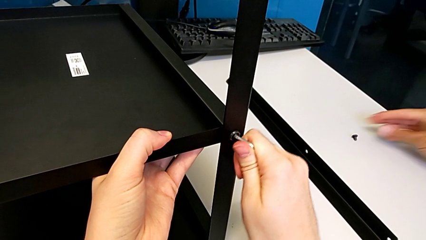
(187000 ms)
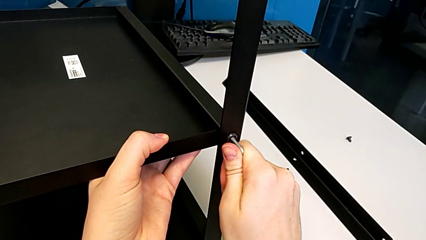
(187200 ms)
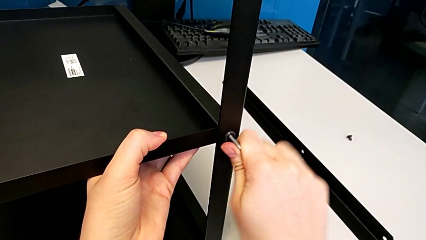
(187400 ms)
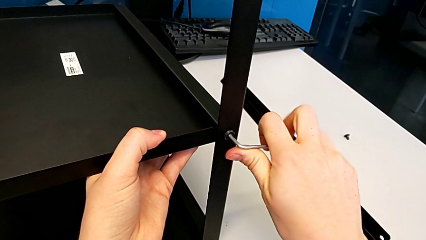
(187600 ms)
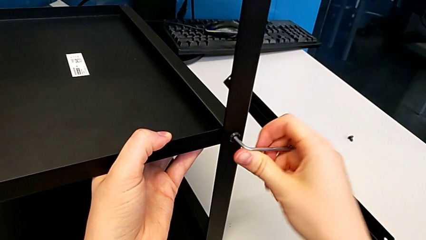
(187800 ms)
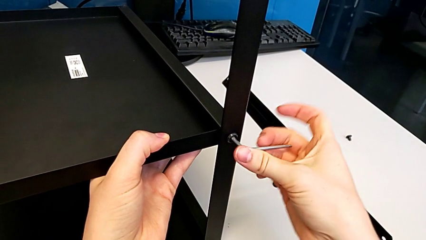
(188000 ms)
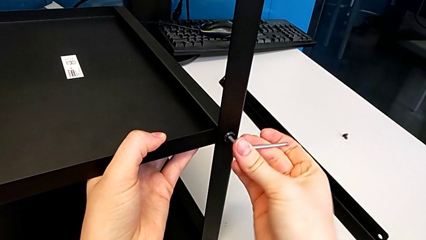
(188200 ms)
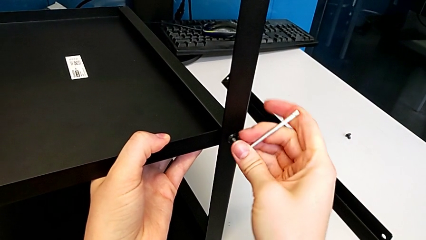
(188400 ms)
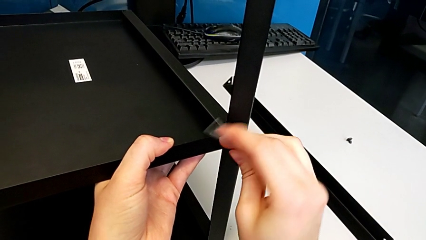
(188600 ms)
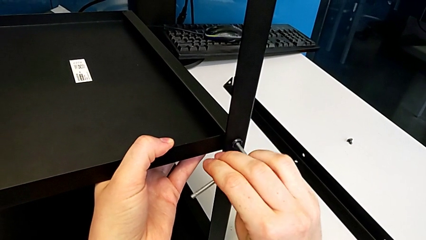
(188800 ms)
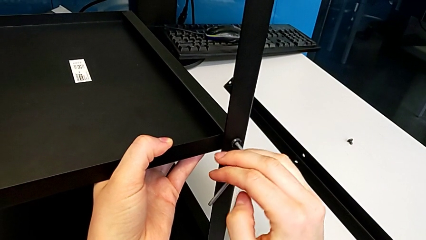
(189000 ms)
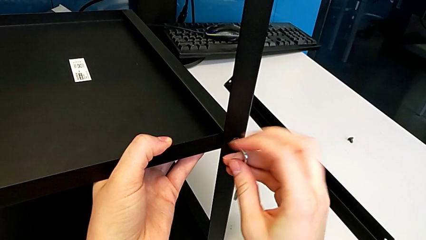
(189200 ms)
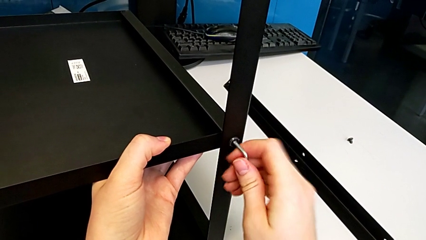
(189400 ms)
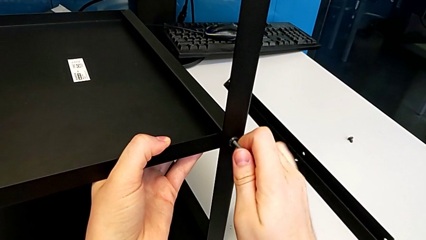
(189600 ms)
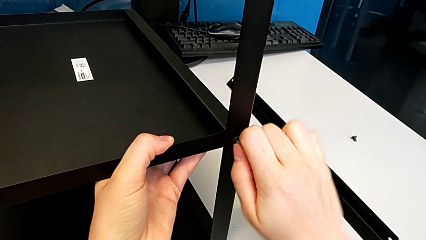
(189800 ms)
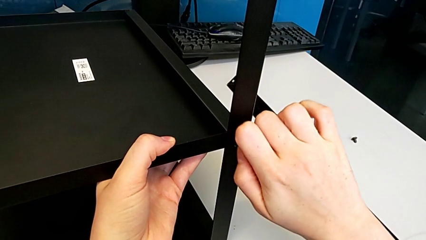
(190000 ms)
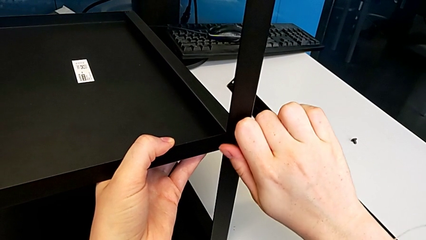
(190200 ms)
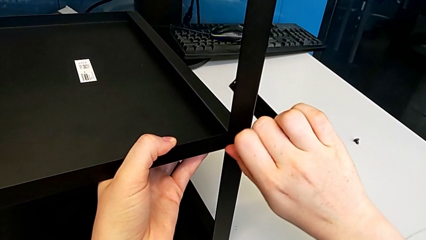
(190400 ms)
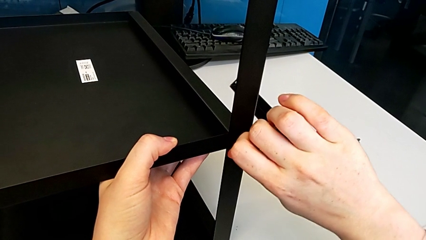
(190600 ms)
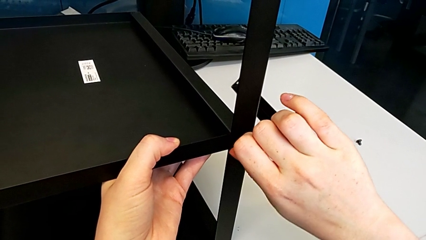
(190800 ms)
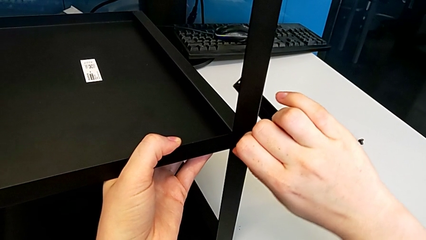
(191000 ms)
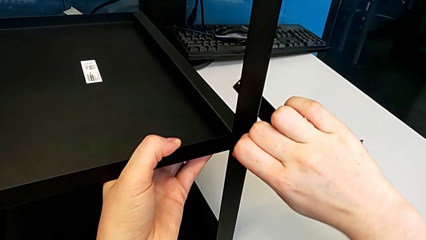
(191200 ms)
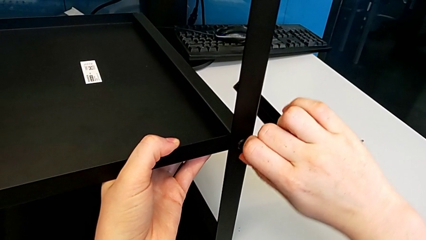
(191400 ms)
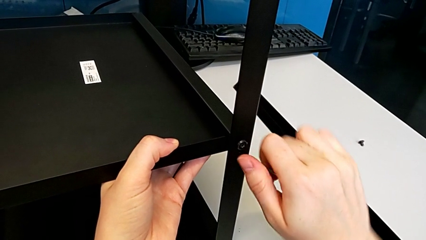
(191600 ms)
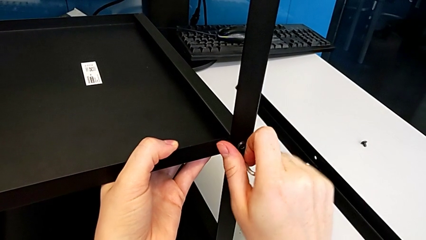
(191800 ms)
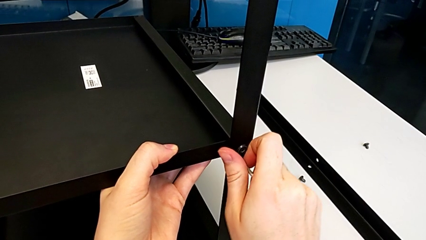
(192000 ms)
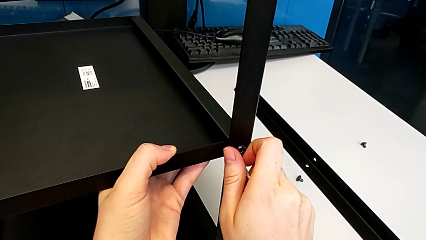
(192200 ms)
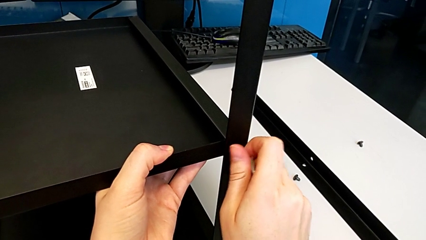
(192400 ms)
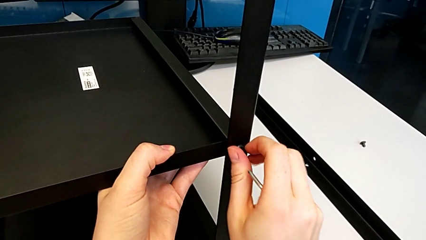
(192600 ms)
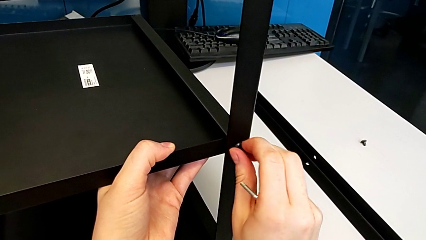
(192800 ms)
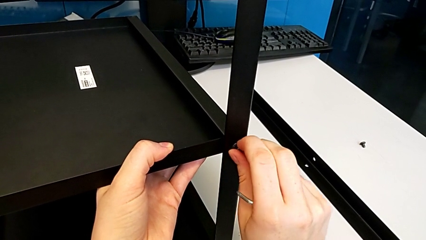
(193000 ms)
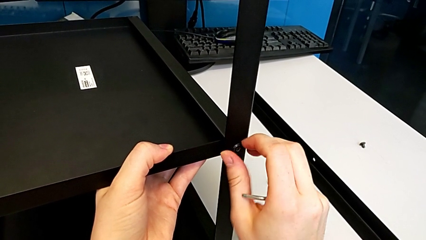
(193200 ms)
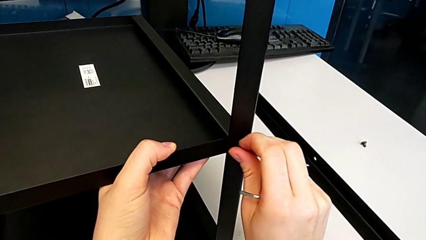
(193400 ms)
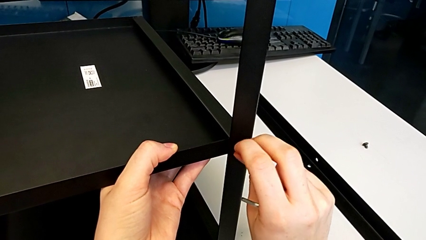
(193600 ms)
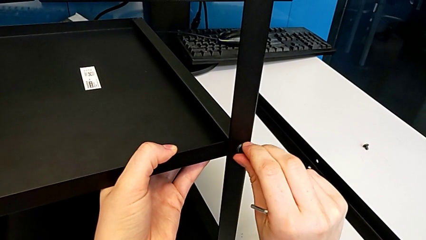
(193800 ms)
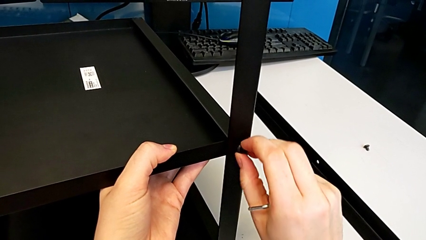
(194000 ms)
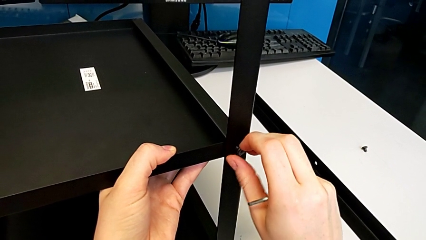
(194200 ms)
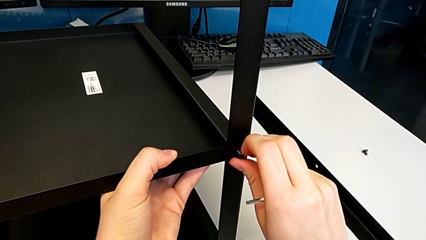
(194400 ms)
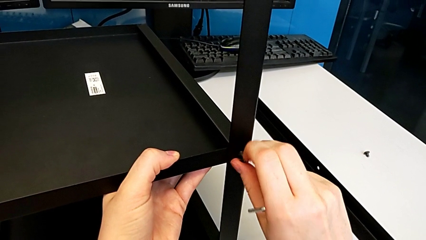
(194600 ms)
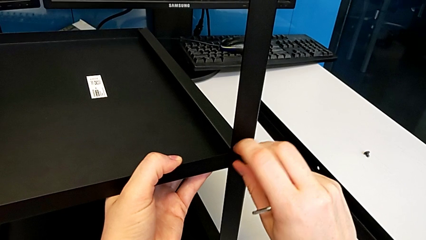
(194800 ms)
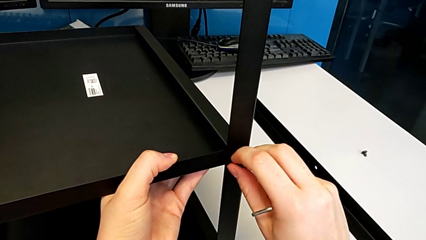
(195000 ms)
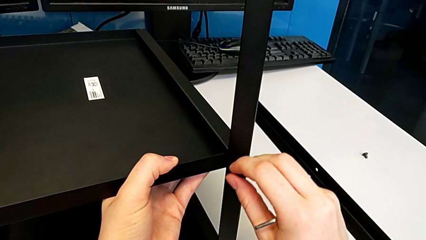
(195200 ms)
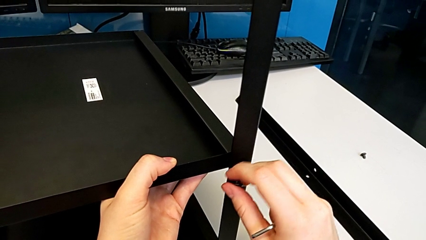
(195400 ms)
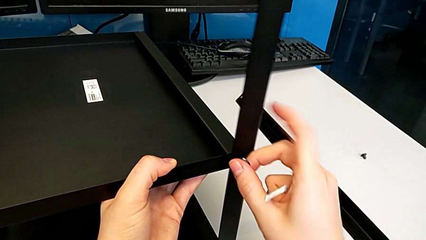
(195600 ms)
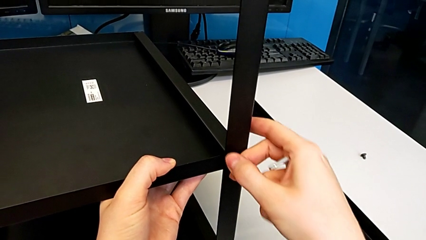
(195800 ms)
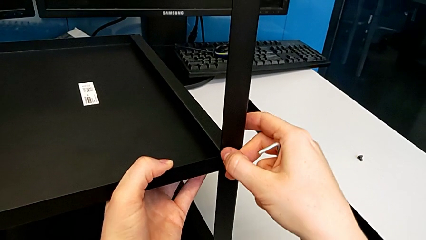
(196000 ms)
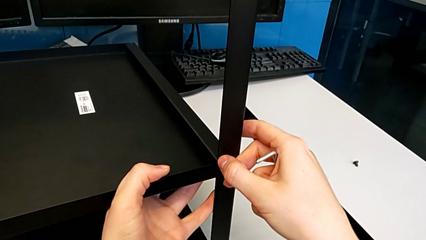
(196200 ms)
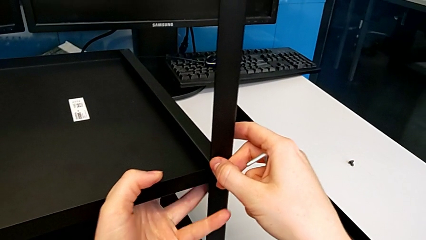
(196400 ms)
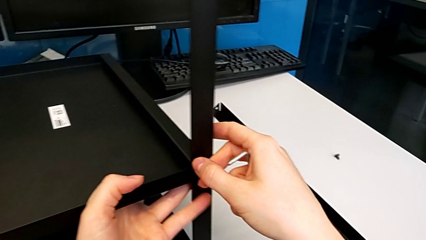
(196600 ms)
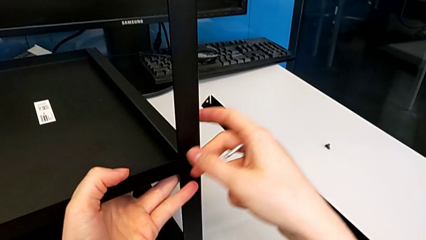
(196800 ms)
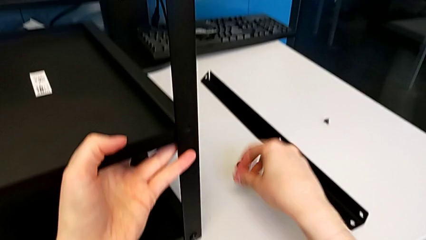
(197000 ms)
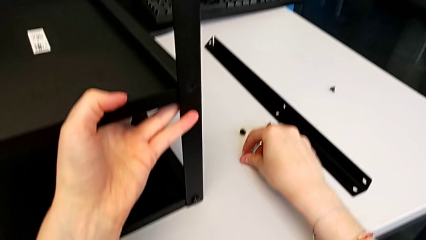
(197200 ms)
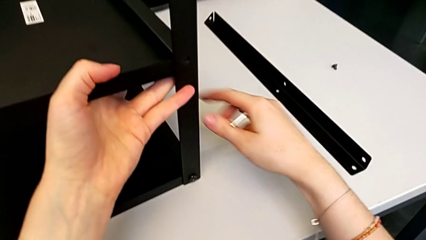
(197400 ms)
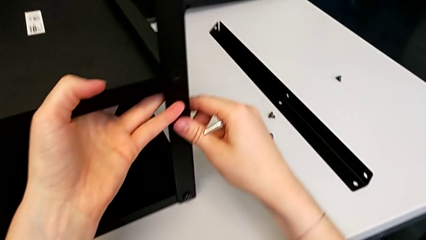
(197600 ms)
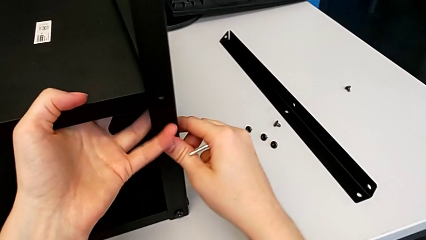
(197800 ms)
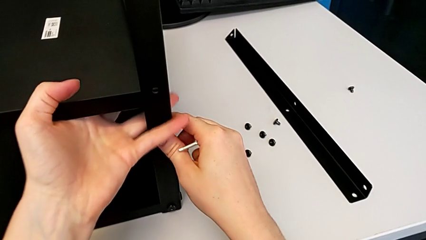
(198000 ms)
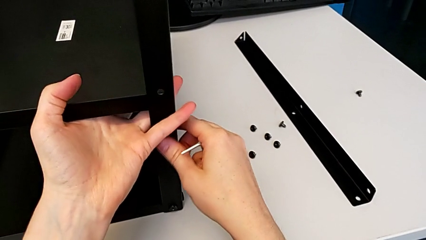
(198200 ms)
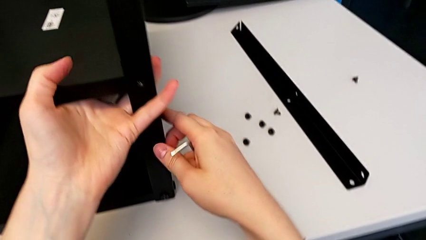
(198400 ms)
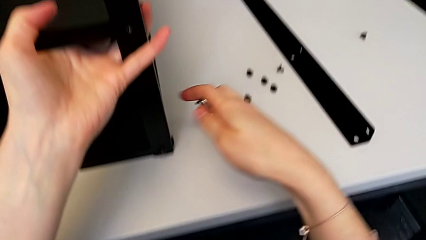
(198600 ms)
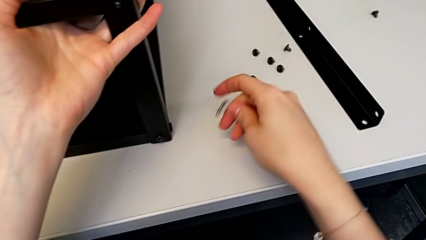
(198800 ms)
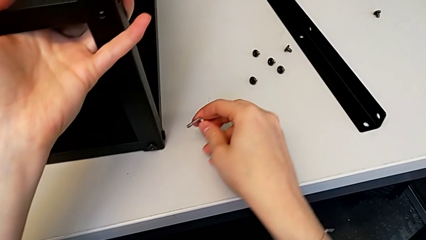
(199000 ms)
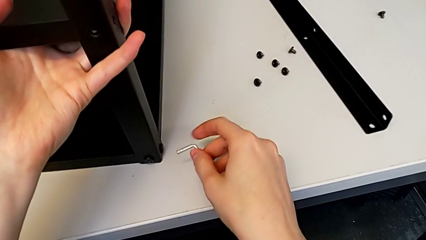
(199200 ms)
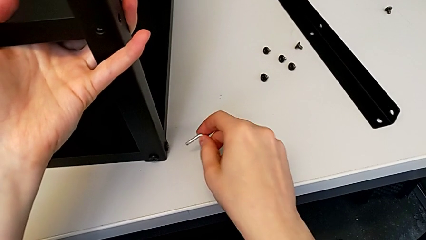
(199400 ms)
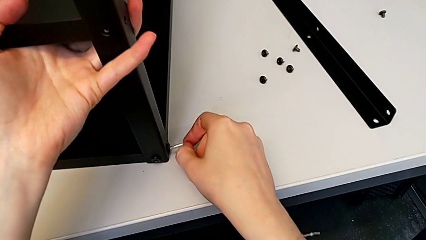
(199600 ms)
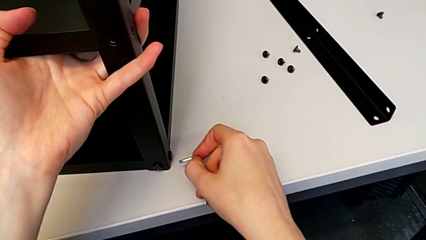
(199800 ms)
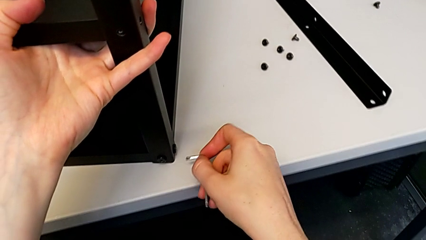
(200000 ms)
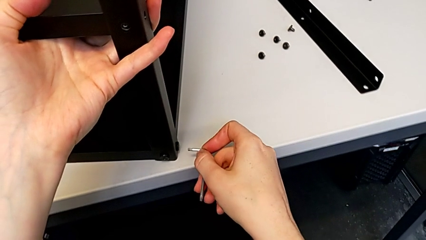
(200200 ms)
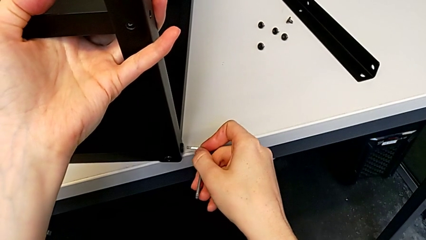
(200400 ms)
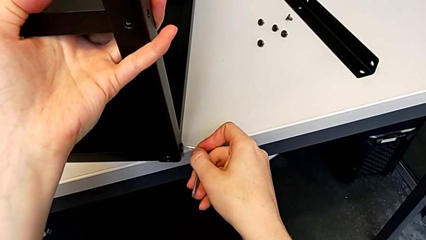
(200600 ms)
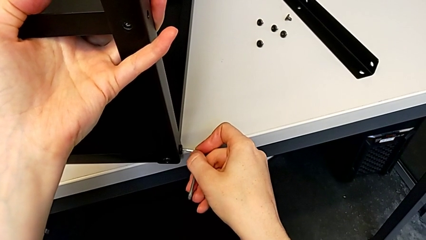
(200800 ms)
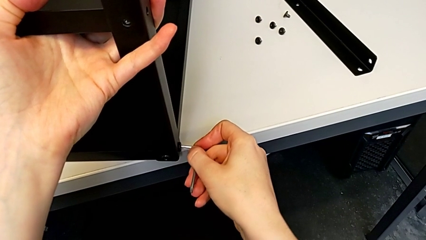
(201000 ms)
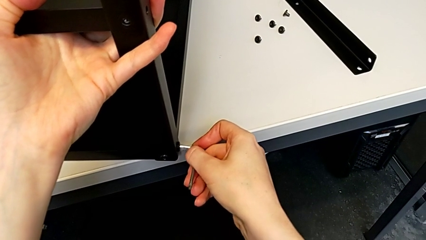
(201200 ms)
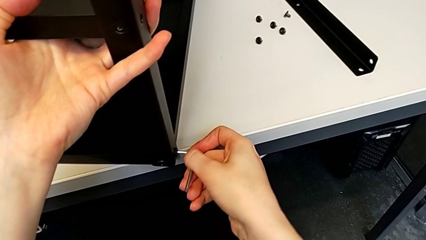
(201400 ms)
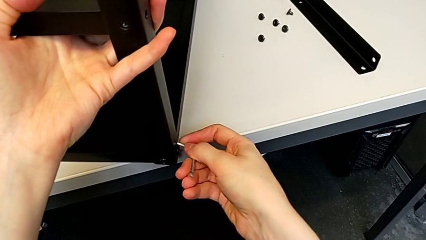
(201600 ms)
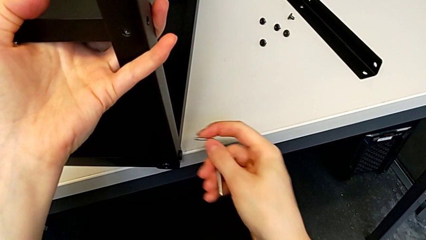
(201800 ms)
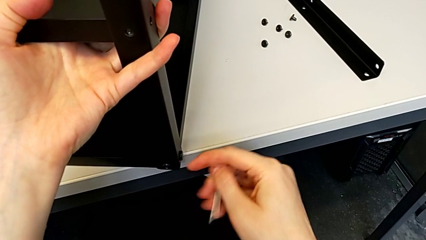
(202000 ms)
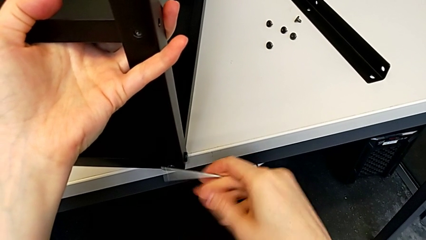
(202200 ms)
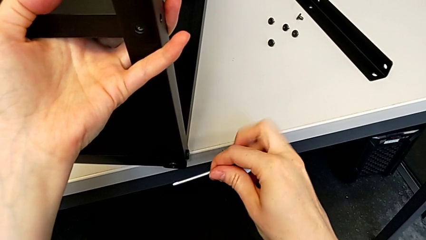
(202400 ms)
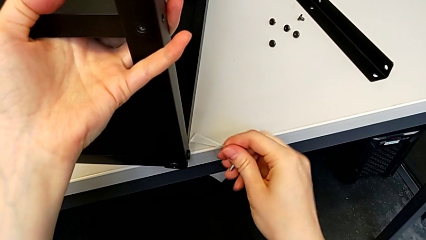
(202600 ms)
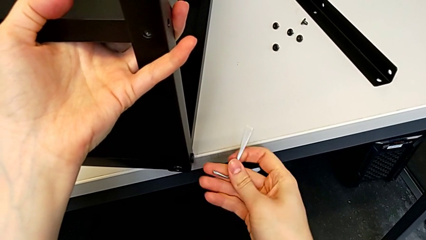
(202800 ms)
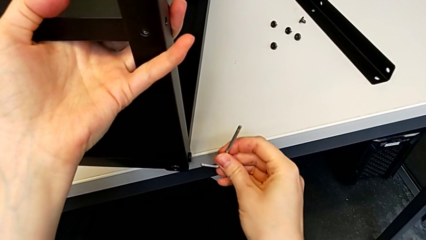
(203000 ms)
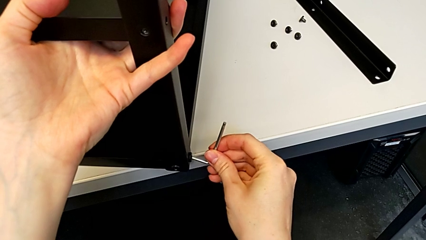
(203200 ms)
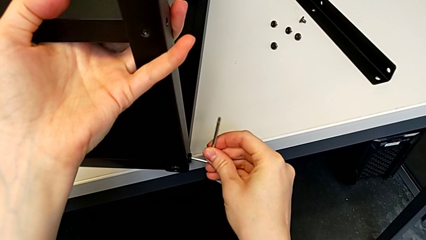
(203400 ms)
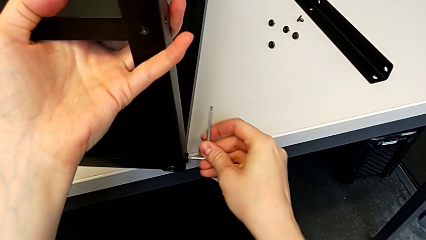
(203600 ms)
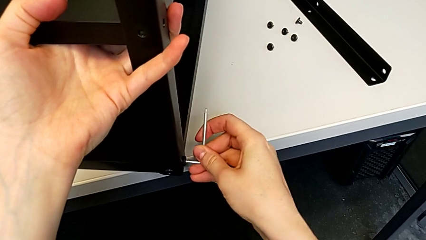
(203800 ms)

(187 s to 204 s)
The camera wearer is disassembling the second leg. They unscrew the hex socket head, withdraw the Allen wrench, unscrew the hex socket head, disassemble it, grab the second nightstand, place the hex socket head, pull the nightstand and insert the Allen wrench.
